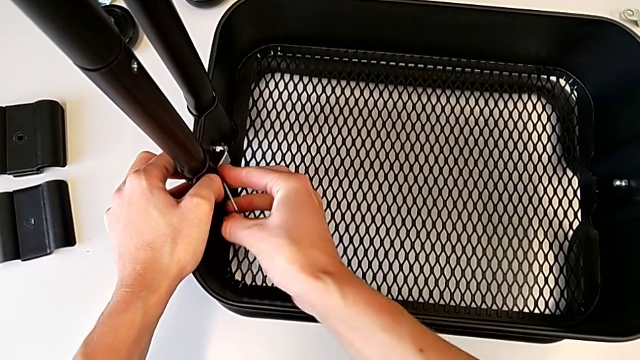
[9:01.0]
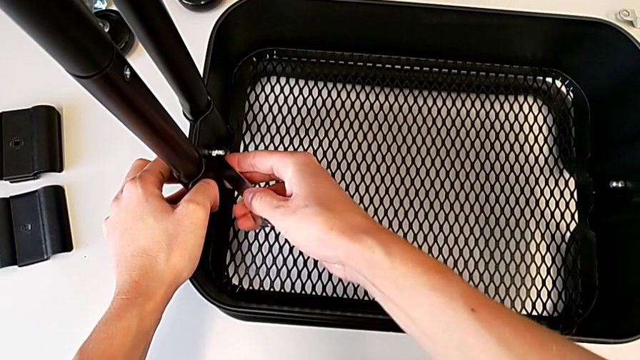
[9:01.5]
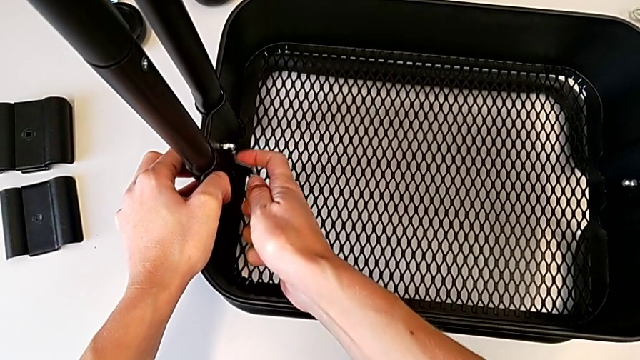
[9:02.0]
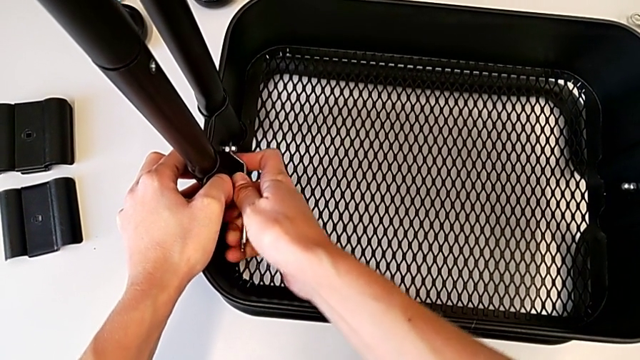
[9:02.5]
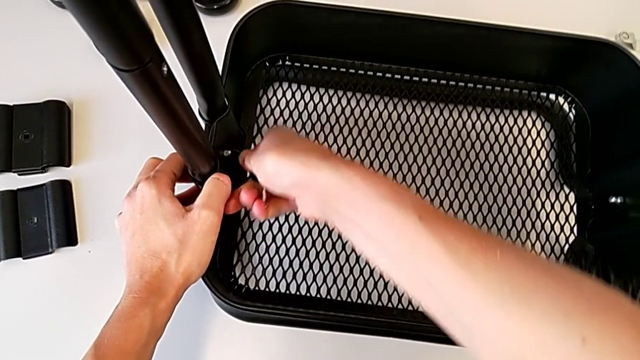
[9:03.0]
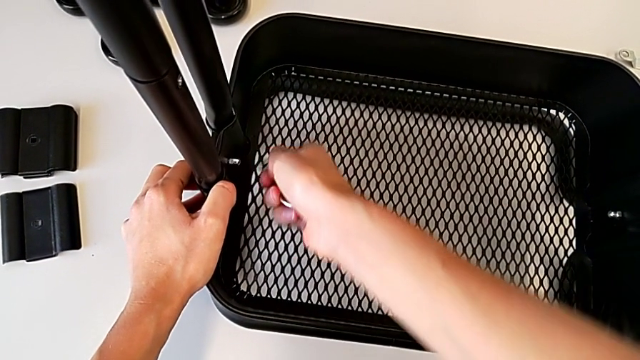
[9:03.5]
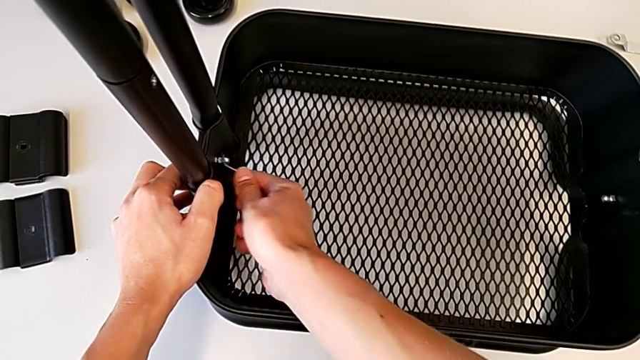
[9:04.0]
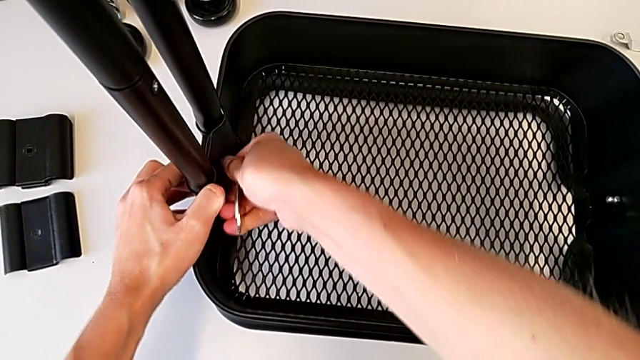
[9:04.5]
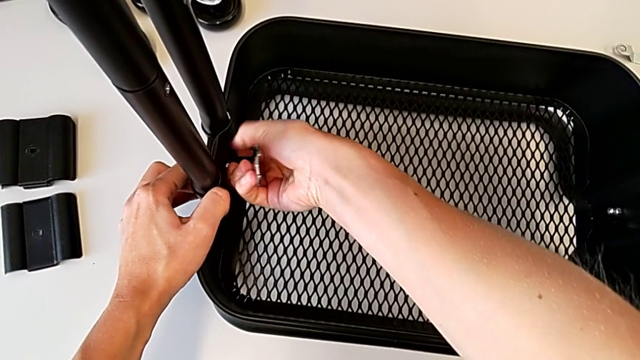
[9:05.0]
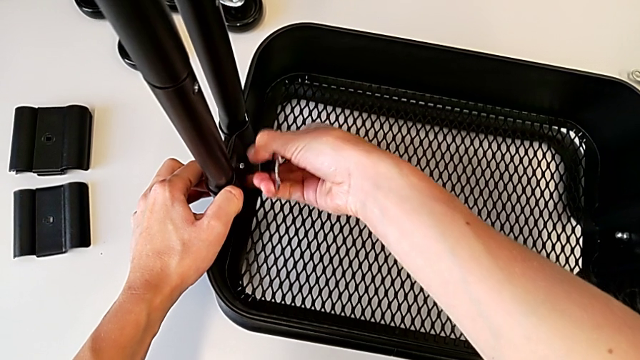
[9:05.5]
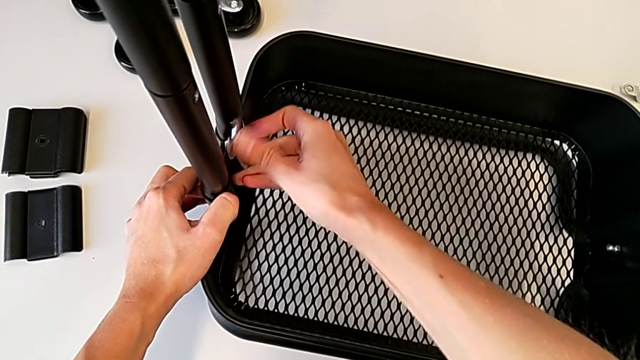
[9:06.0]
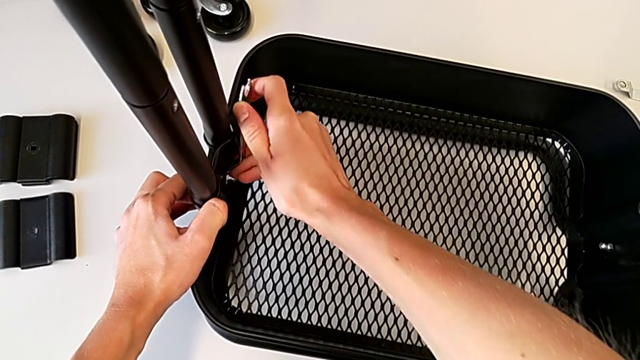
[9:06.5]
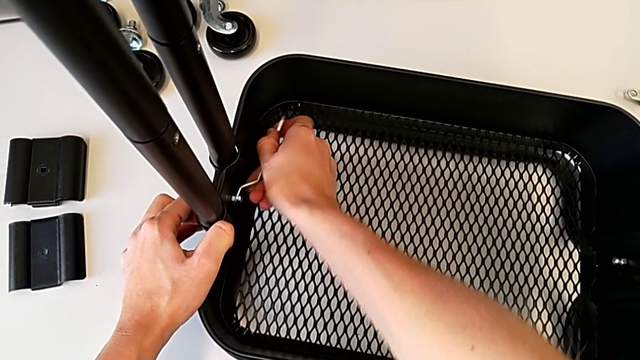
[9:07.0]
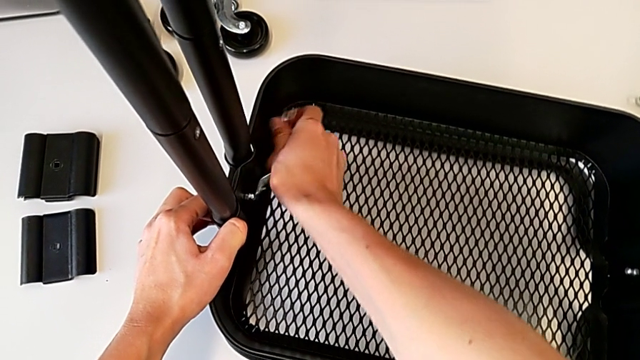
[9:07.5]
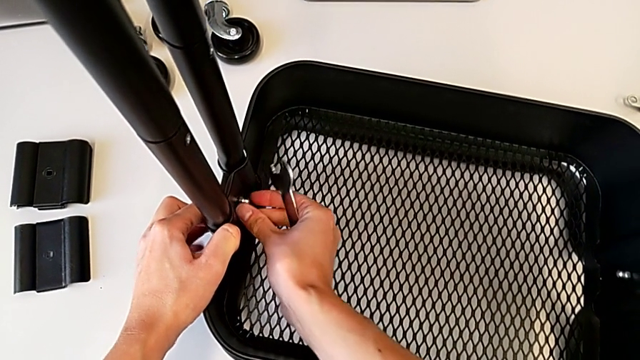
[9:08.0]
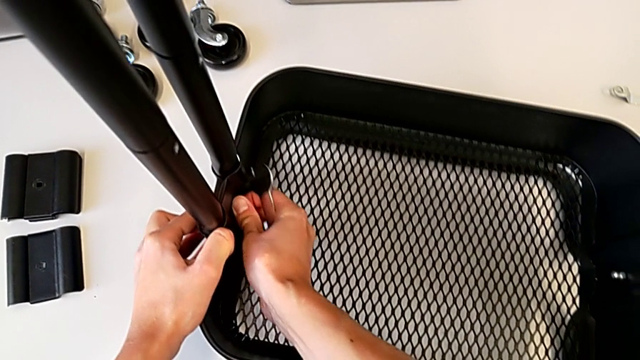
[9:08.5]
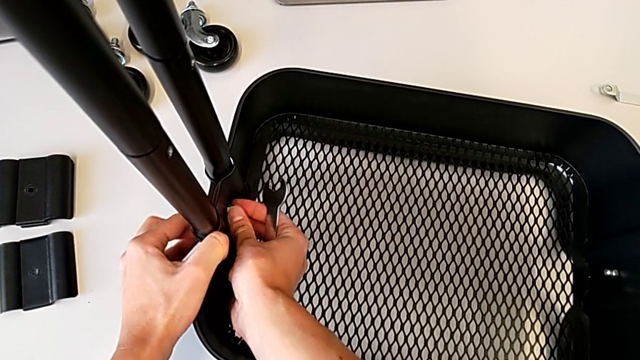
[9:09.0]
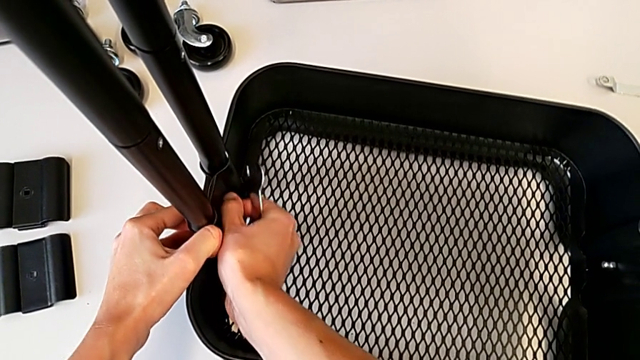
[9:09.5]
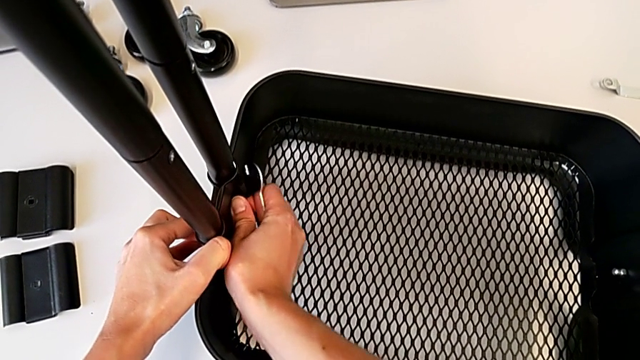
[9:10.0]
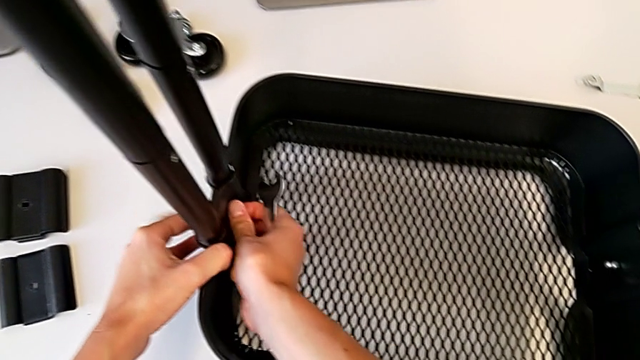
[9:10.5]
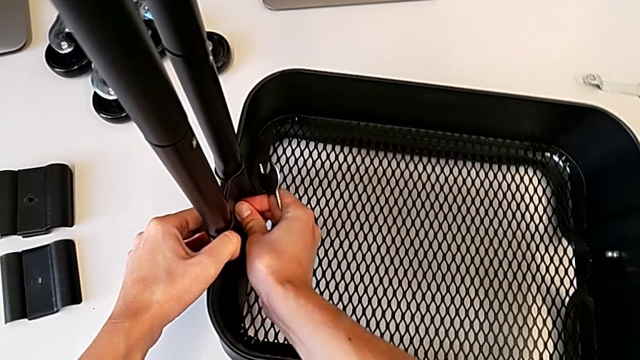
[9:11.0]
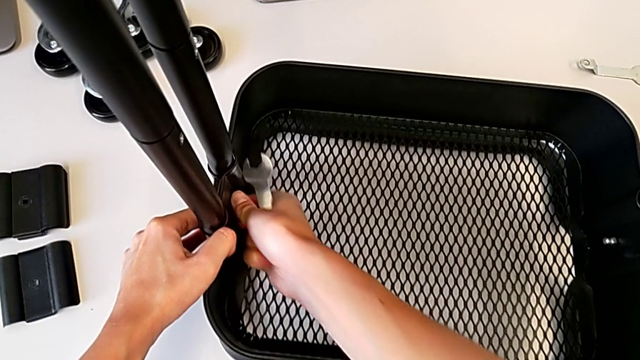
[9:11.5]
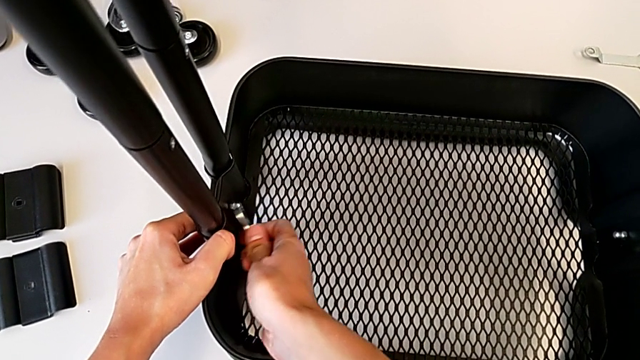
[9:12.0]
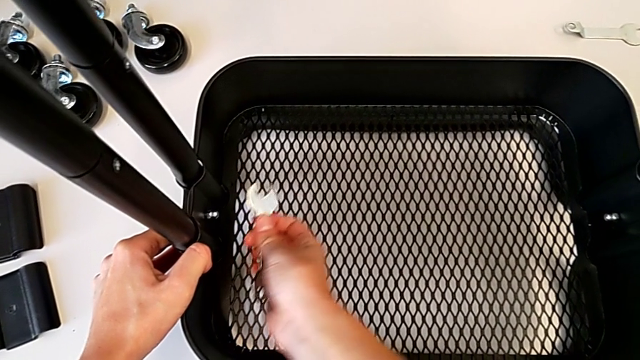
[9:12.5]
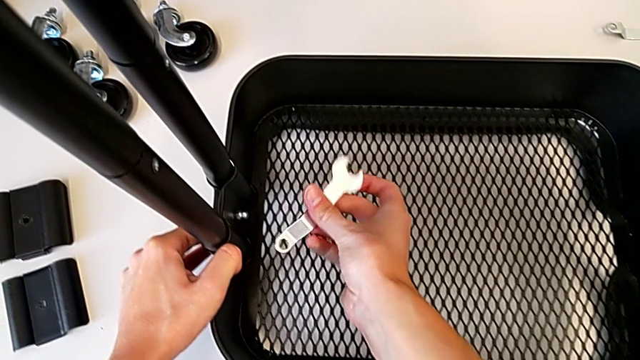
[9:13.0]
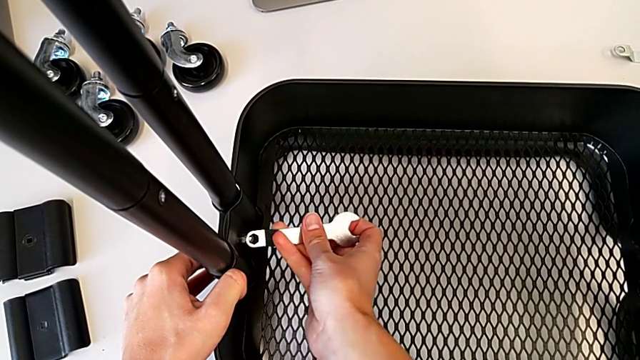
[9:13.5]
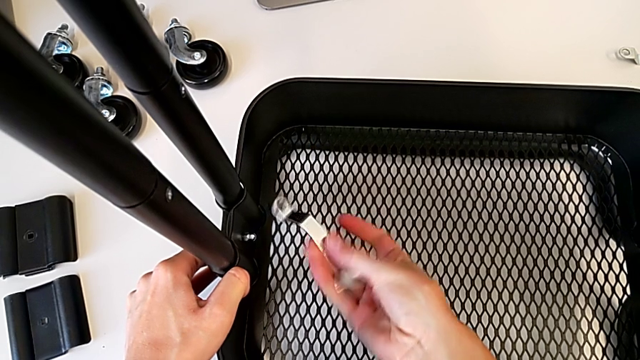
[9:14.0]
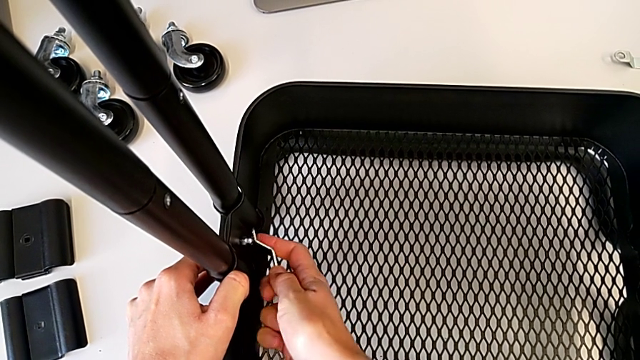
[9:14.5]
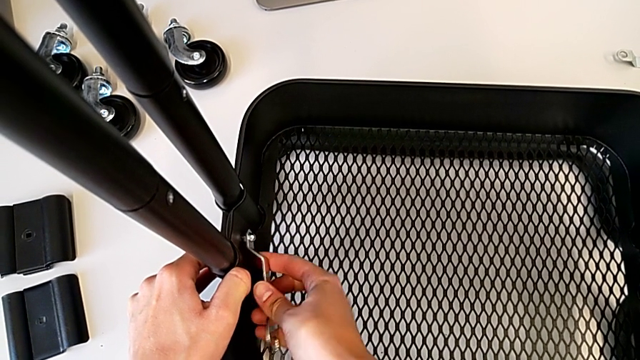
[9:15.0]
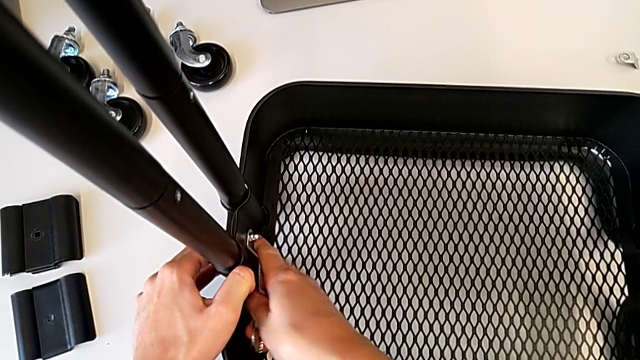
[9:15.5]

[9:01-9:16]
The camera wearer is tightening the hexagon cap nut on the bottom tray. They keep screwing the hexagon cap nut.

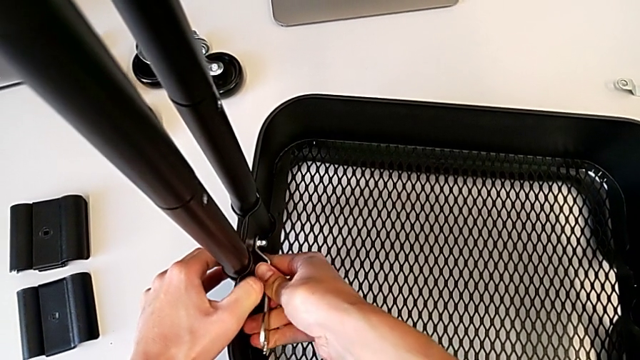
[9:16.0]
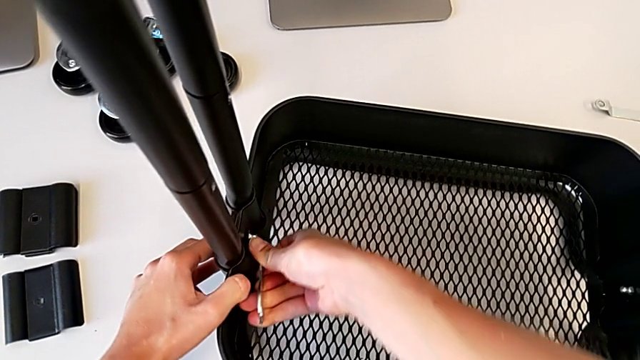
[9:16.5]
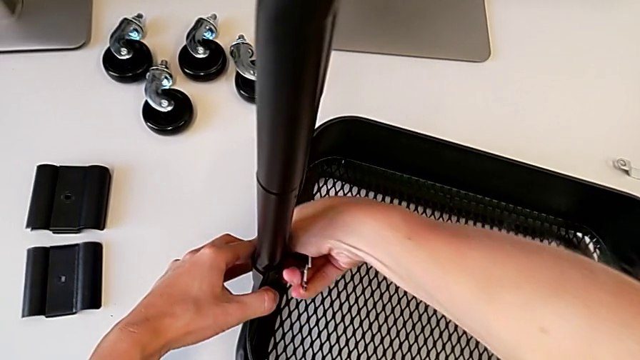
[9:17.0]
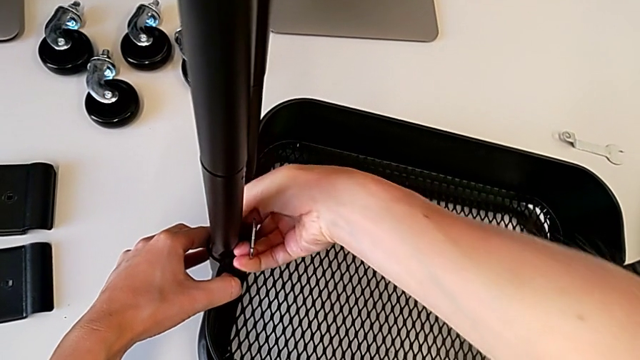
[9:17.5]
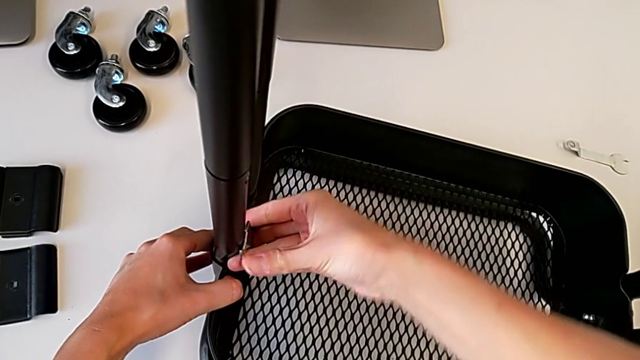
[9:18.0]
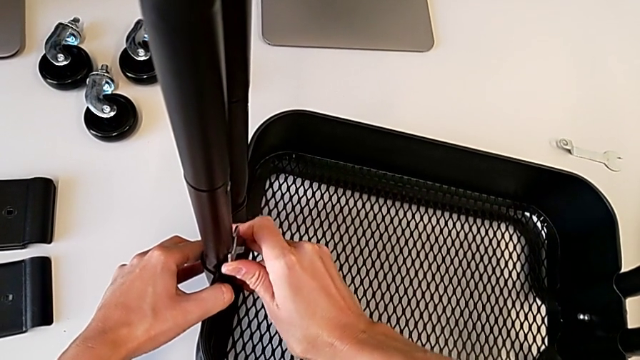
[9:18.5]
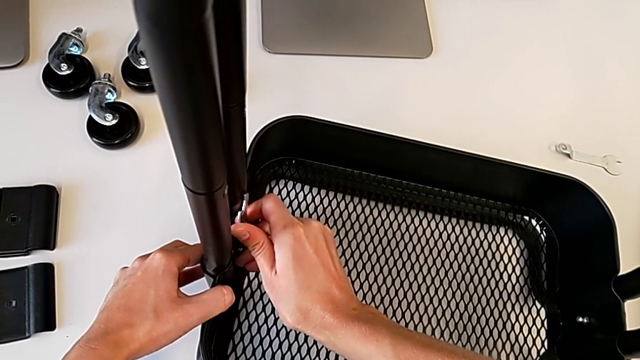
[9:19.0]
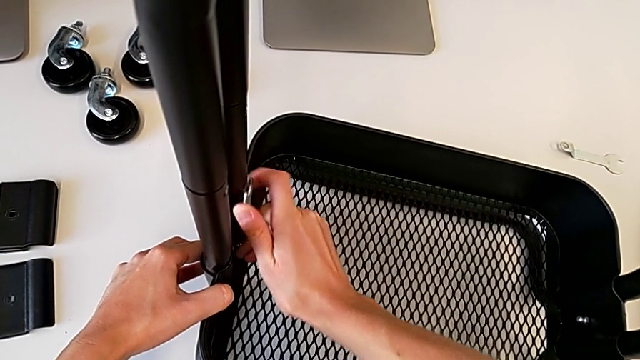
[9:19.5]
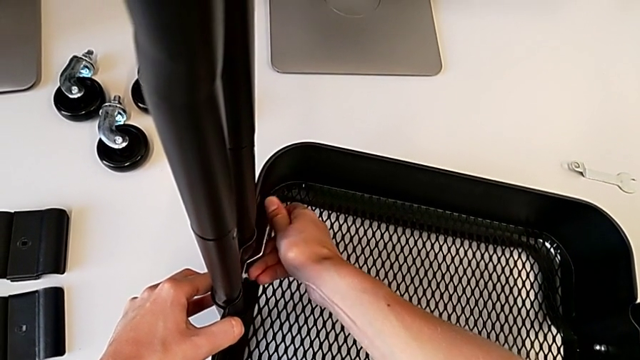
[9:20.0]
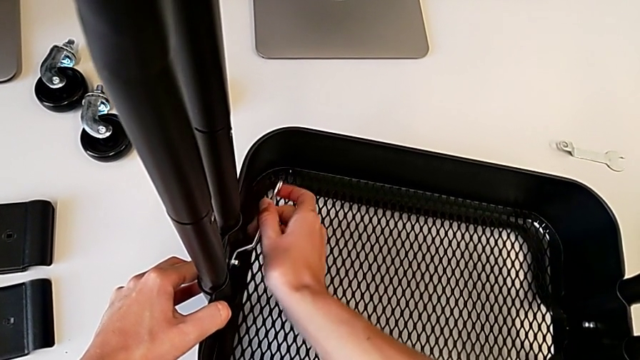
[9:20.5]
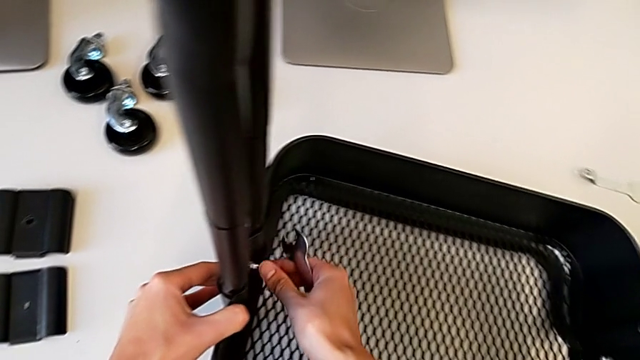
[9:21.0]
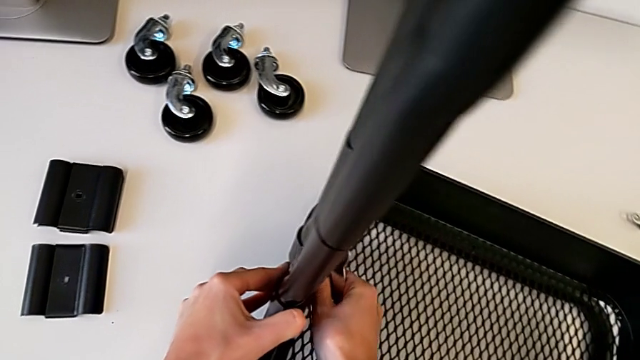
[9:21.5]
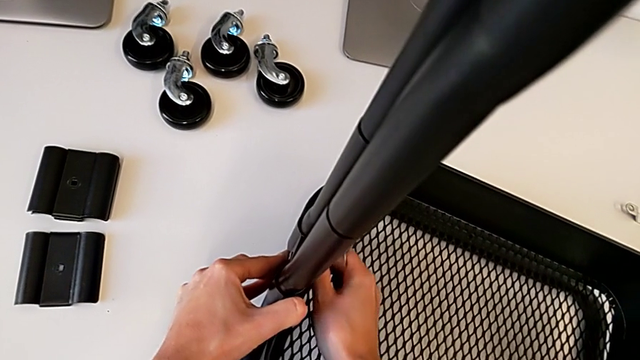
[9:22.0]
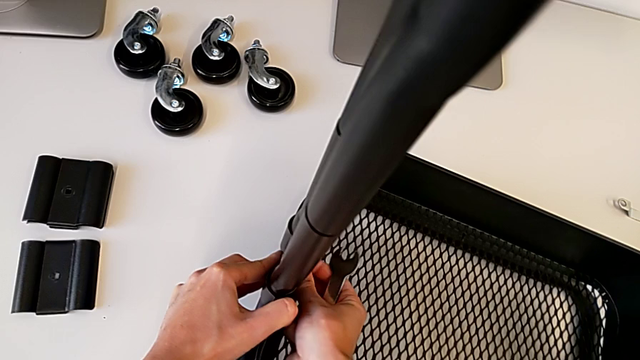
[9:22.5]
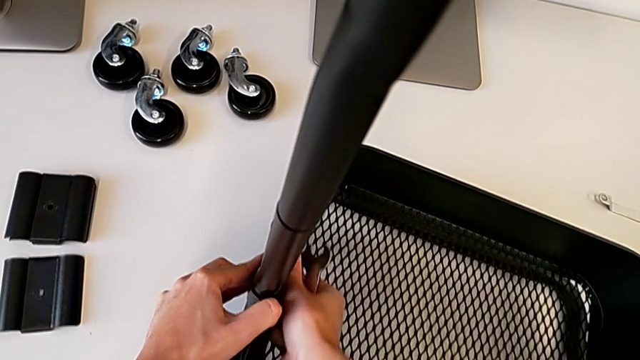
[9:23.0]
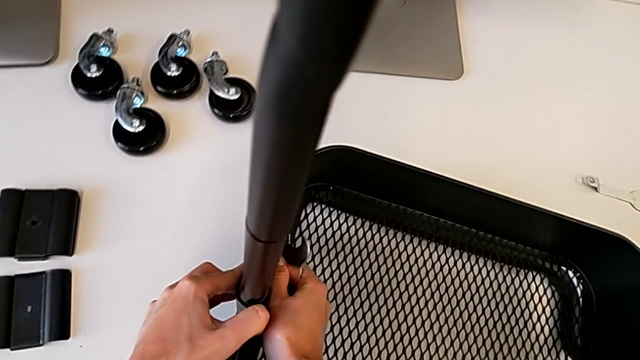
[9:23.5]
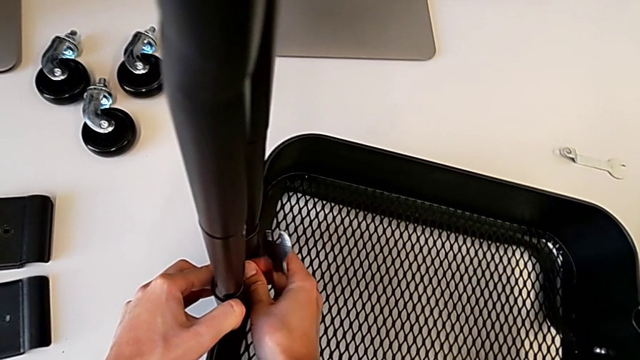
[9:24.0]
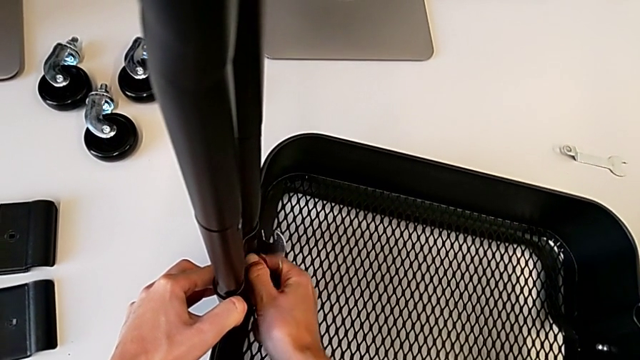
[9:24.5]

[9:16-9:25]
The camera wearer is tightening the hexagon cap nut on the bottom tray. They keep screwing the hexagon cap nut, withdraw the spanner wrench and begin to screw the hexagon cap nut.
